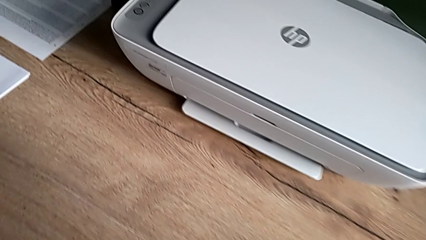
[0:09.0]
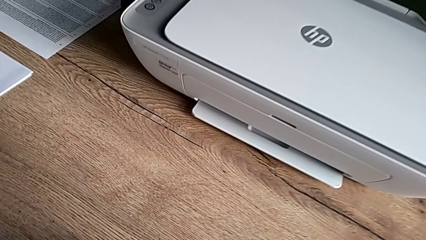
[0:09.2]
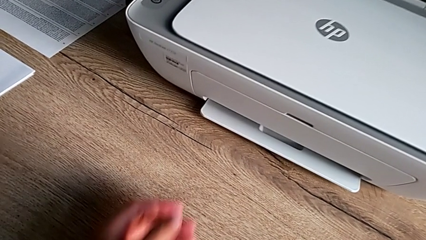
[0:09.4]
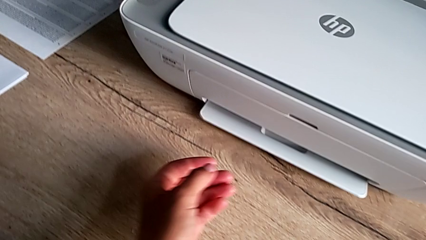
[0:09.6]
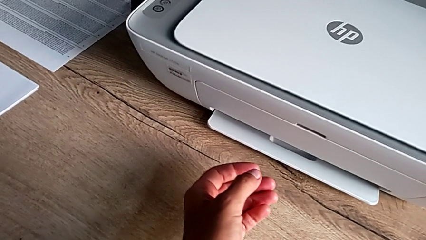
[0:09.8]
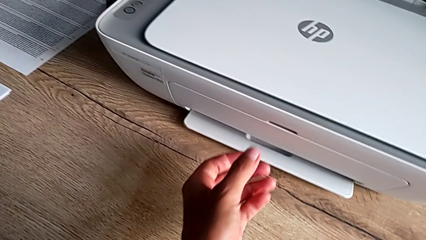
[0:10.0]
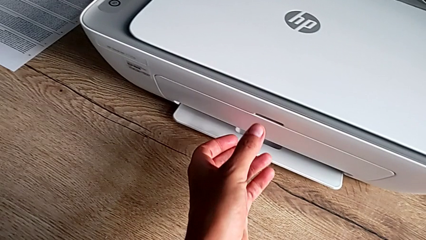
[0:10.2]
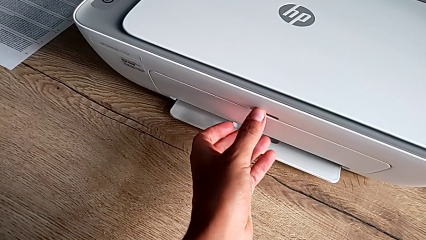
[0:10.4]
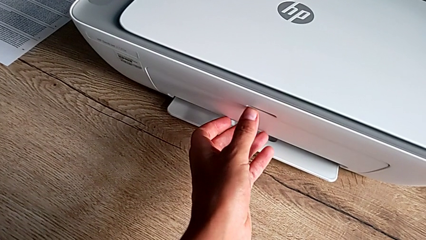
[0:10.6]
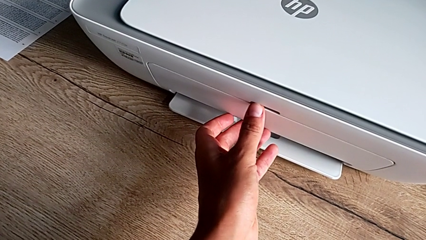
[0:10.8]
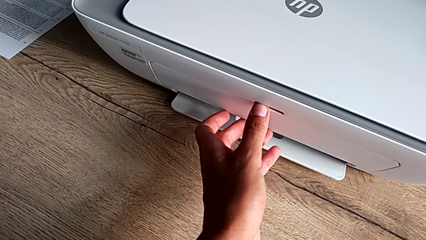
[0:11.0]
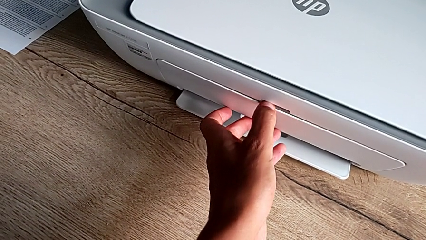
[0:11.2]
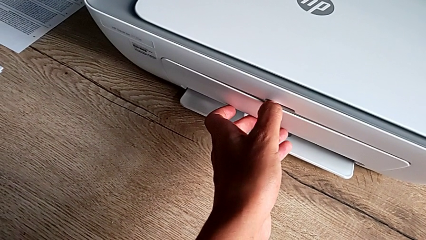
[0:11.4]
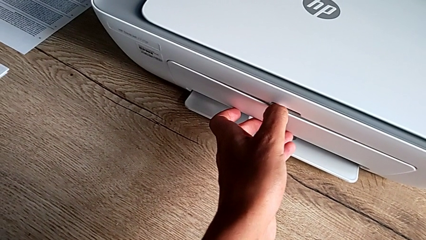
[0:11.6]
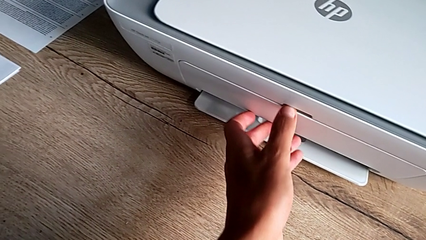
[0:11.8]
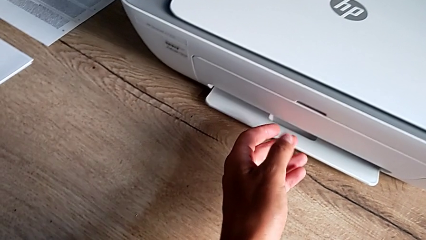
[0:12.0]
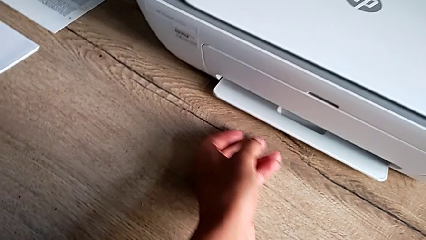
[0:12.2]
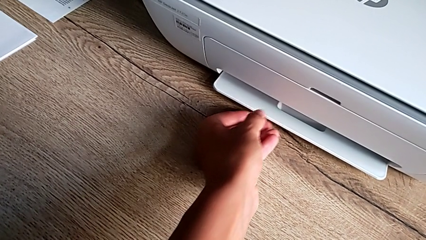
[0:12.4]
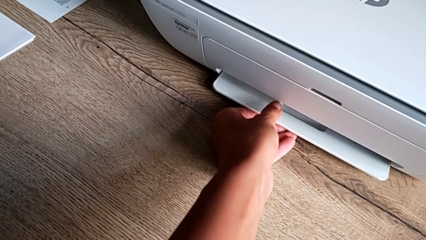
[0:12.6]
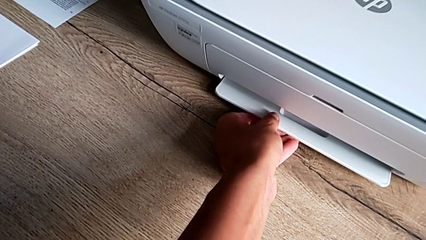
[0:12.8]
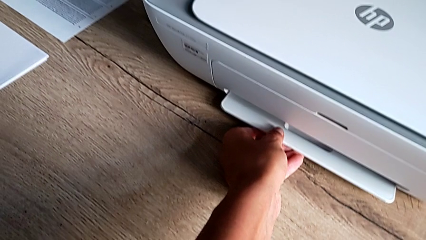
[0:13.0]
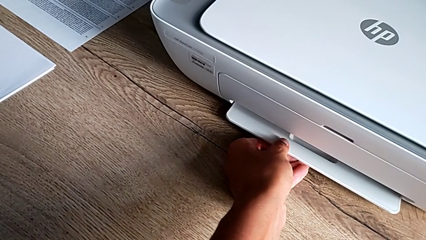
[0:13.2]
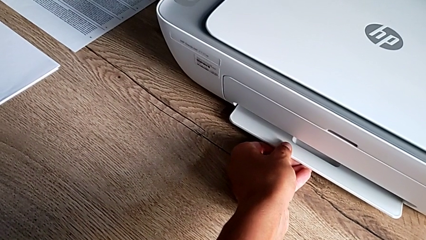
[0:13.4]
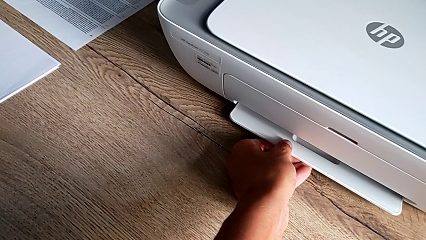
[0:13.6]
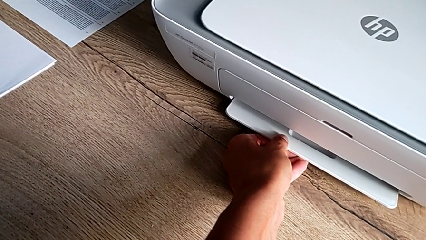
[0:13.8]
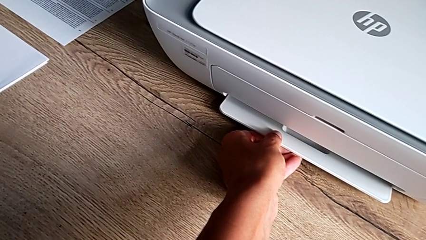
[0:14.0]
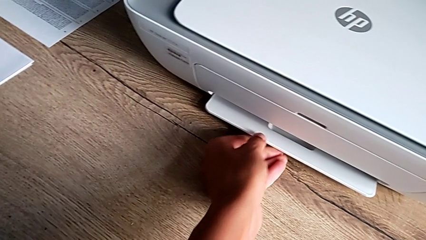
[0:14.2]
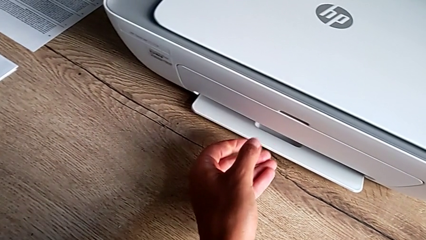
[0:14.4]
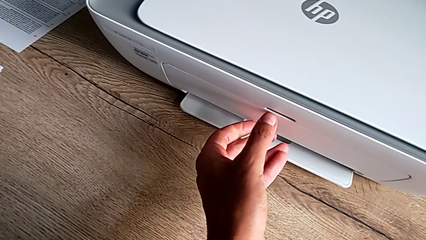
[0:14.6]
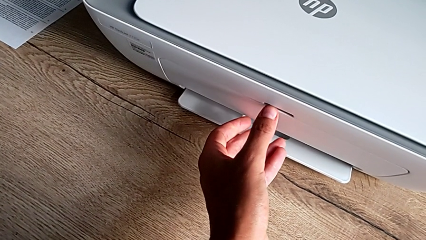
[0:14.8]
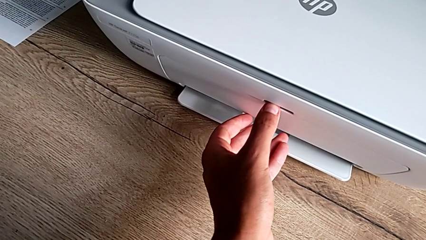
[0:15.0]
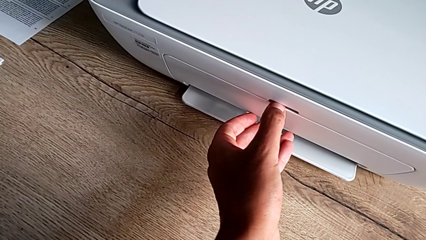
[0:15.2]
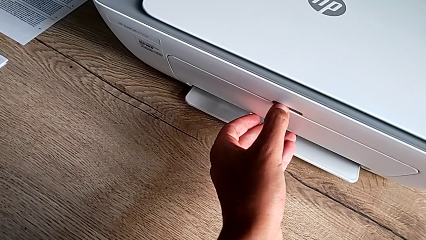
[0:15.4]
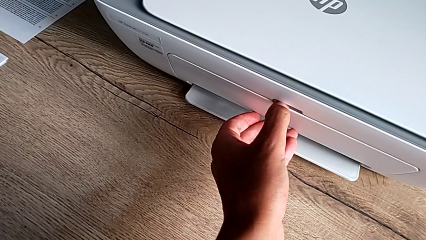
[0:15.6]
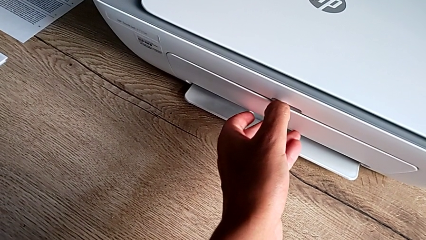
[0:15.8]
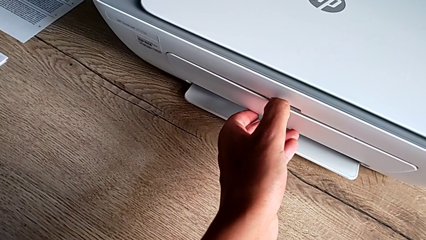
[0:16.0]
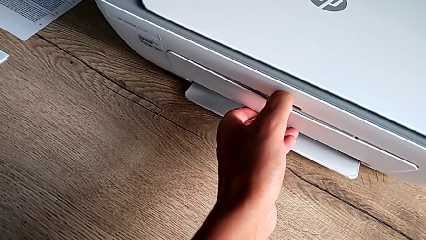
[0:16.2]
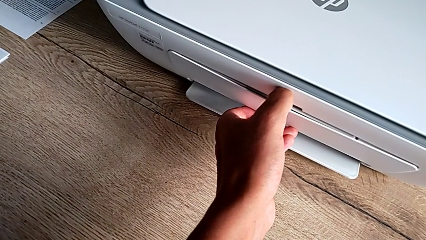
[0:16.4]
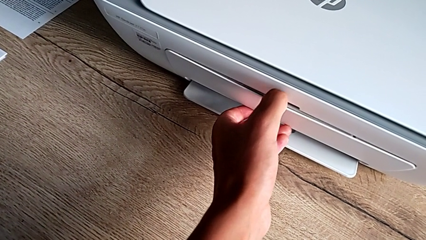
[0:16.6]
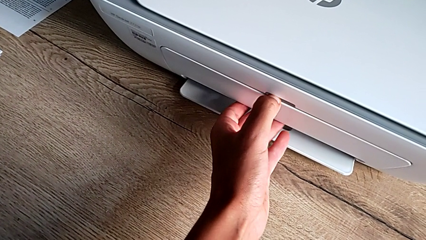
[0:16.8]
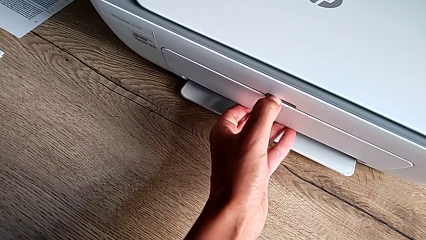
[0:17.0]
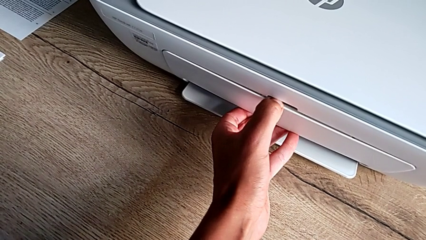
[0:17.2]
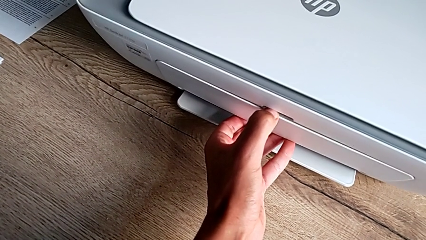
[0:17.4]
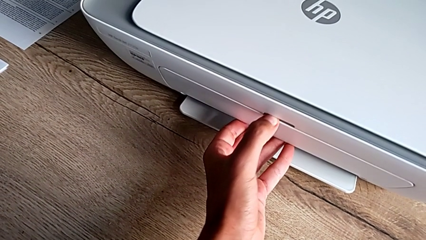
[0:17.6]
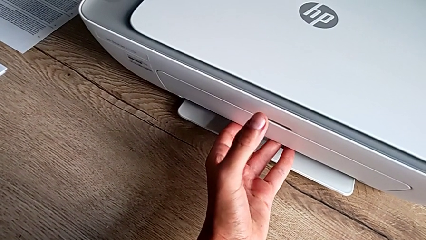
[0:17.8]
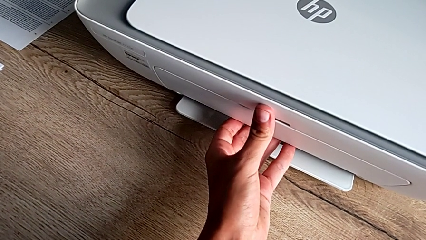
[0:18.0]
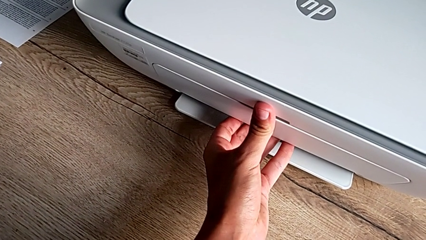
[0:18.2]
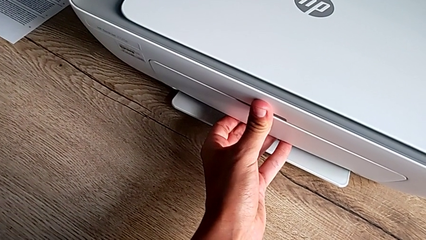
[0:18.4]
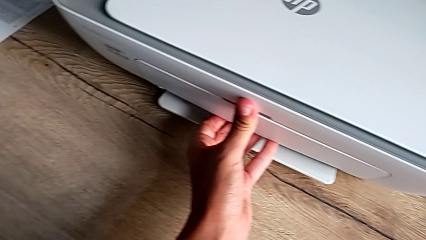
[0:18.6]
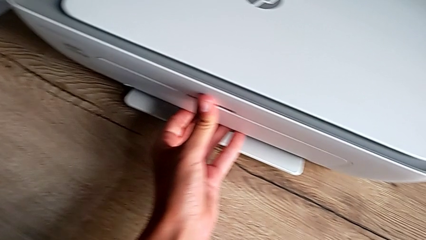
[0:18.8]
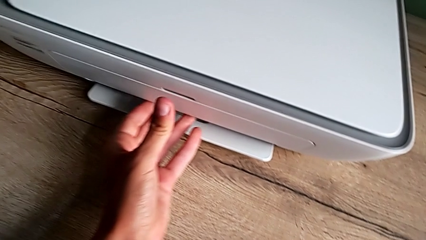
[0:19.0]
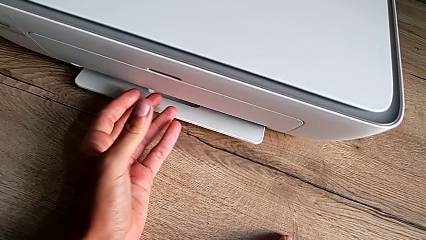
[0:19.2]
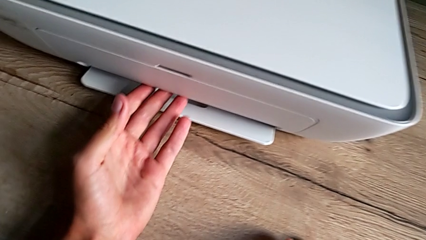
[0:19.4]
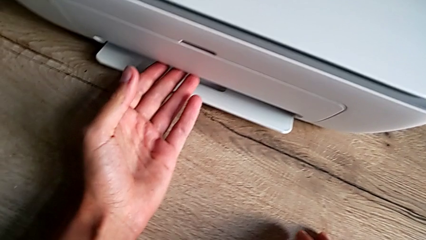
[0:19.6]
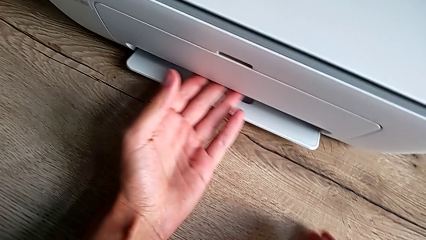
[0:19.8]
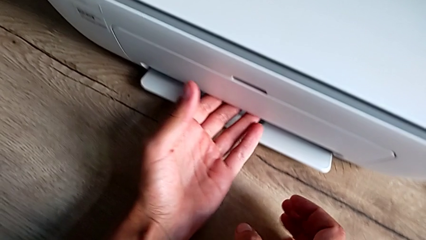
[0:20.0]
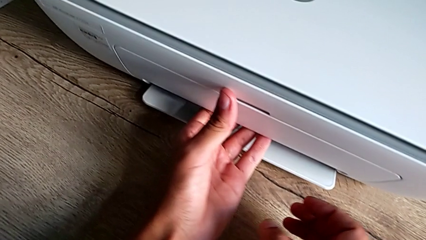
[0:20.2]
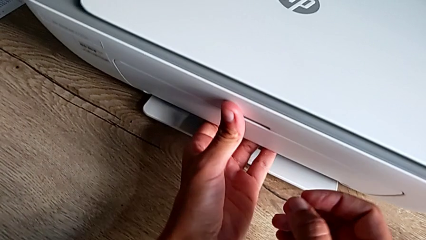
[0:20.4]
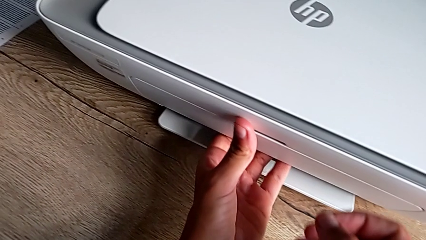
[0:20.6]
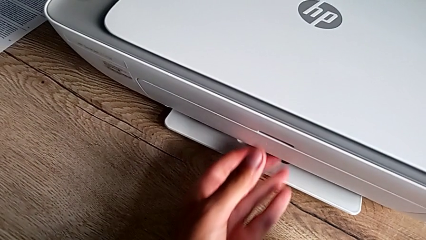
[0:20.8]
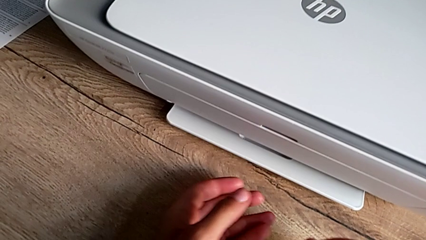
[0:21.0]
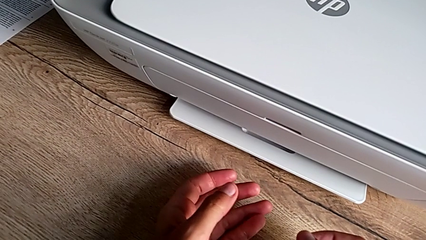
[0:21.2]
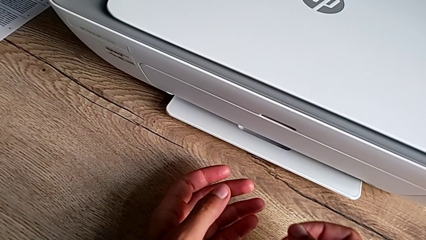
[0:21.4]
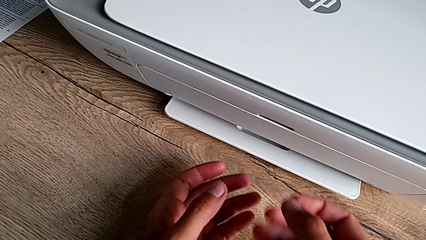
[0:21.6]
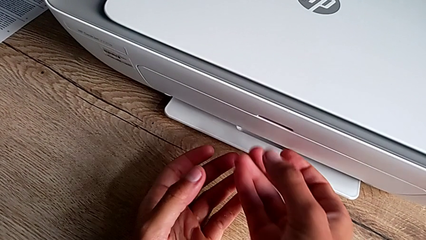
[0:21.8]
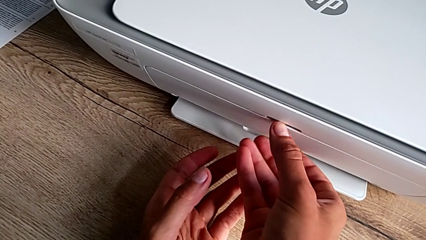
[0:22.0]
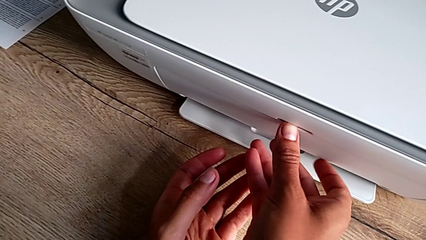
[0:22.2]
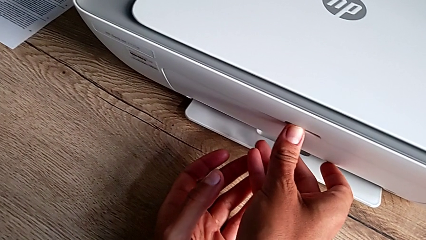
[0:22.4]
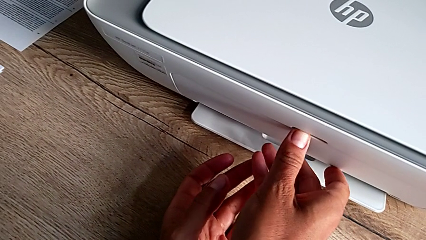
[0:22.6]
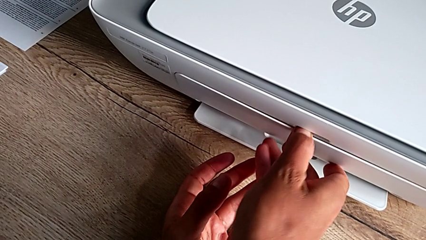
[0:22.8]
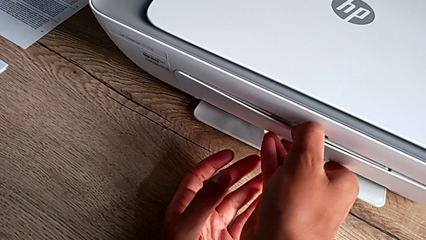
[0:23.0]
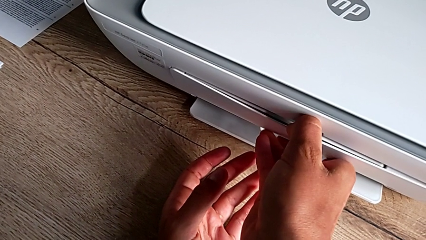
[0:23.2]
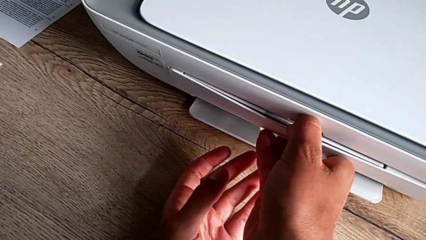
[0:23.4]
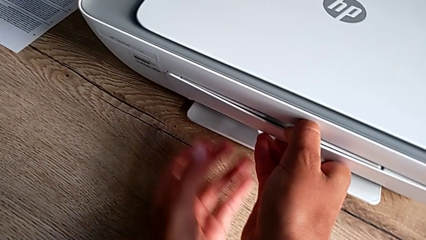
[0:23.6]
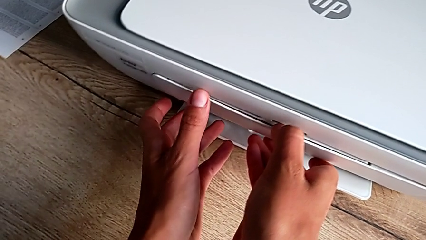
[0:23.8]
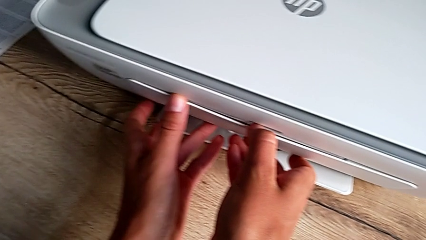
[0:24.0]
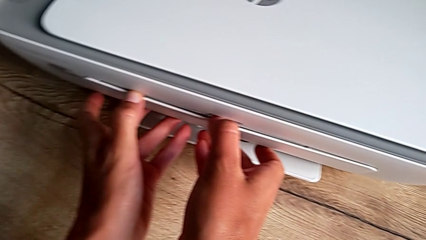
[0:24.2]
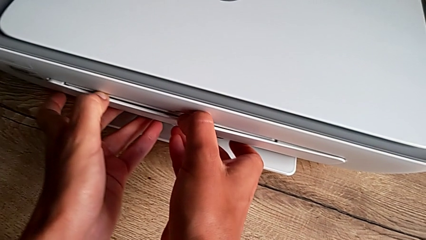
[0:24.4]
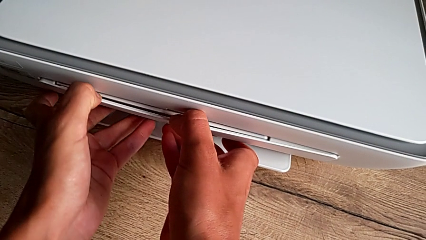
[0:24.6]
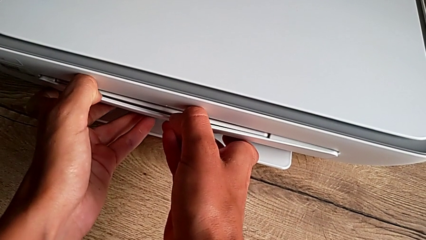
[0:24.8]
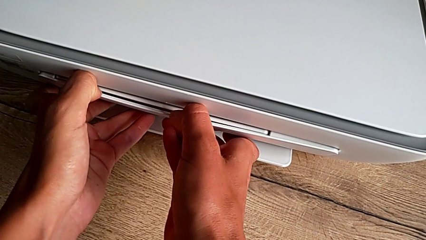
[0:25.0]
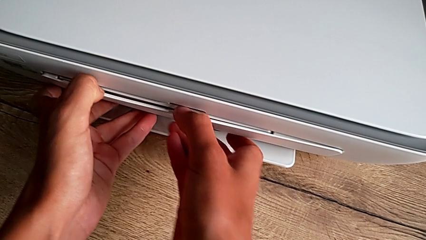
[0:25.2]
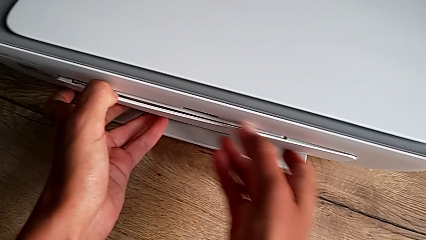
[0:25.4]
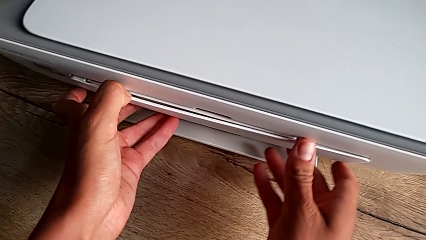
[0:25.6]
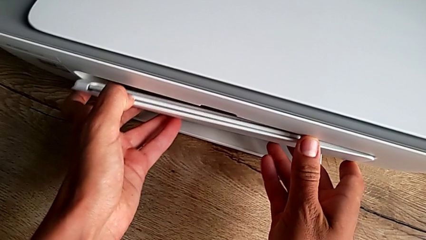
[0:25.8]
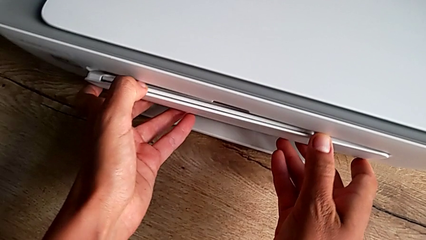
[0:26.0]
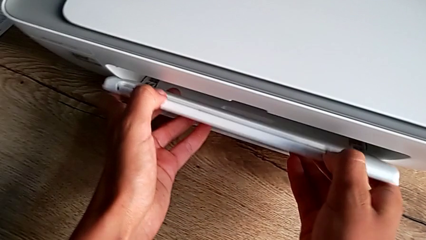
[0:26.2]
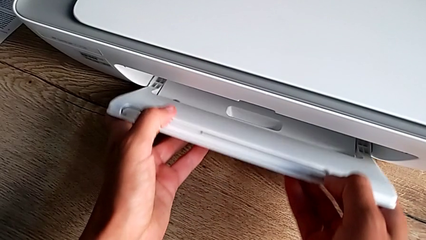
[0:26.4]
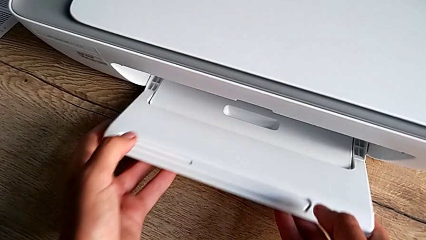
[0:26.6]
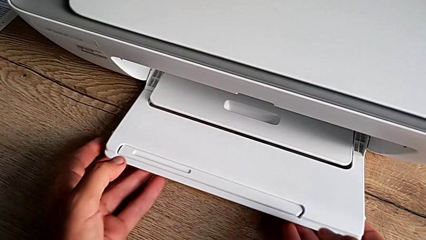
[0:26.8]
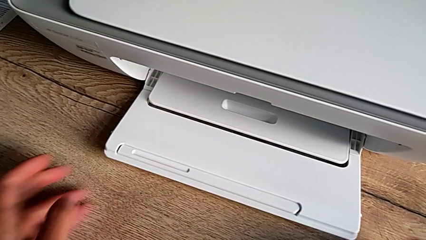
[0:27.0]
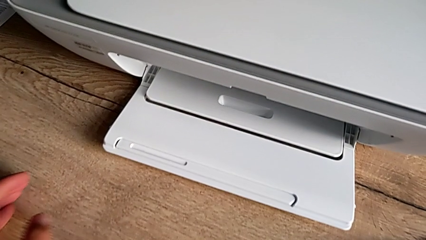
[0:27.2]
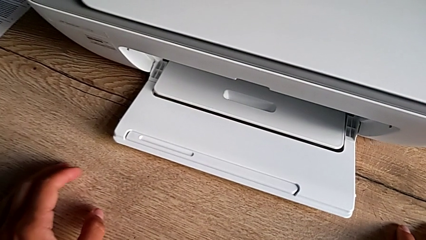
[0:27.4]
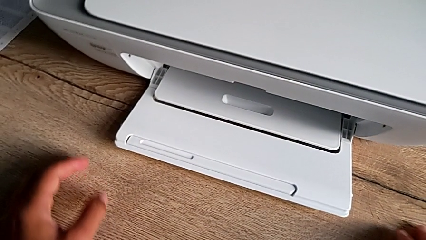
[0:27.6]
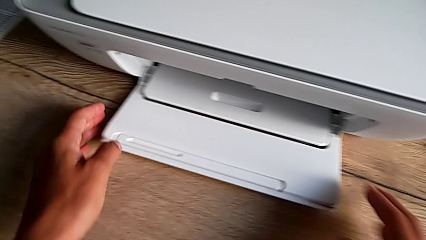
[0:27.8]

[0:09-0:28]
The camera wearer is opening the tray. They wrongly open the paper tray, not inserting his finger in the right place, and open the paper tray.
